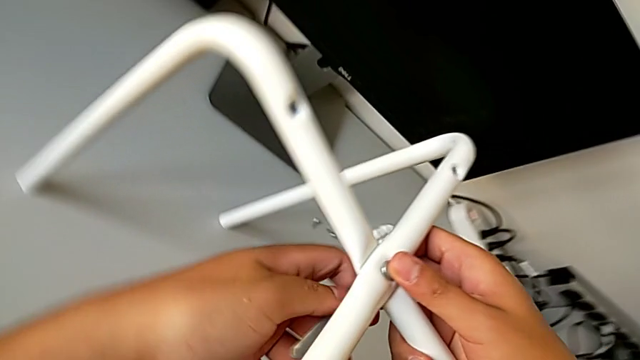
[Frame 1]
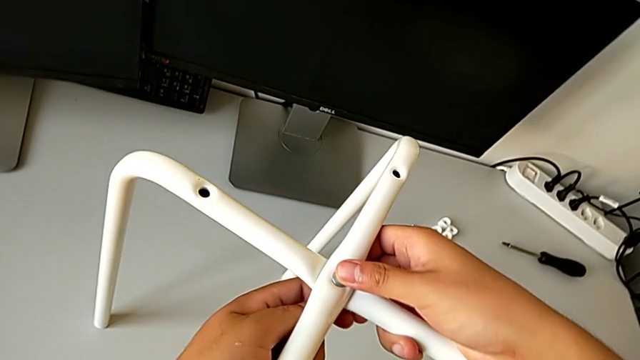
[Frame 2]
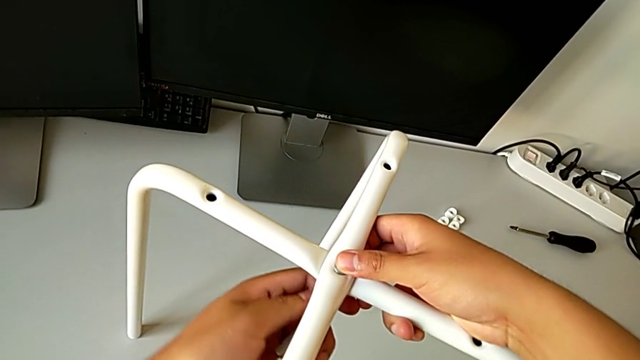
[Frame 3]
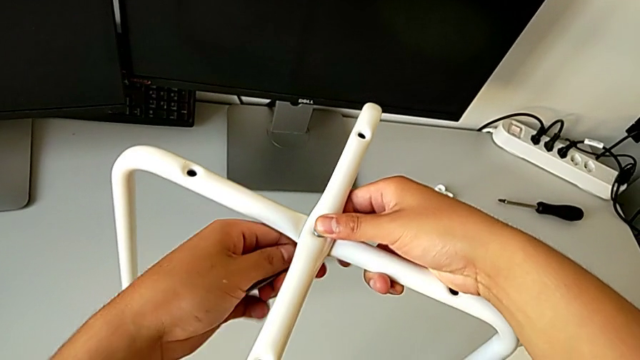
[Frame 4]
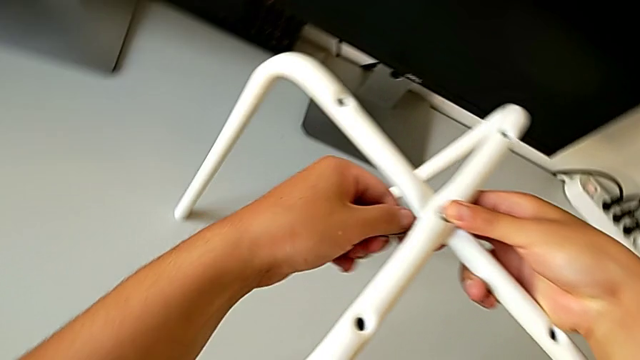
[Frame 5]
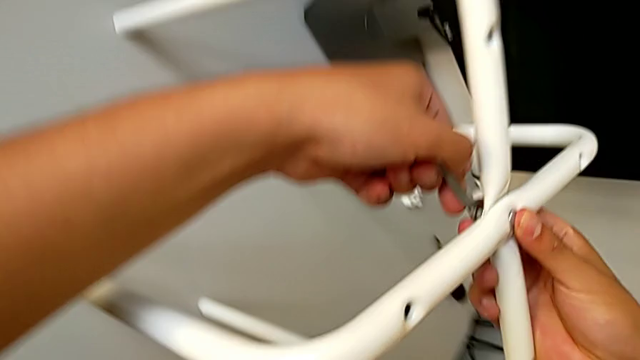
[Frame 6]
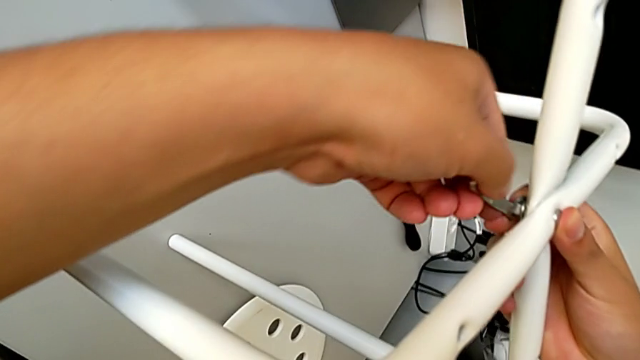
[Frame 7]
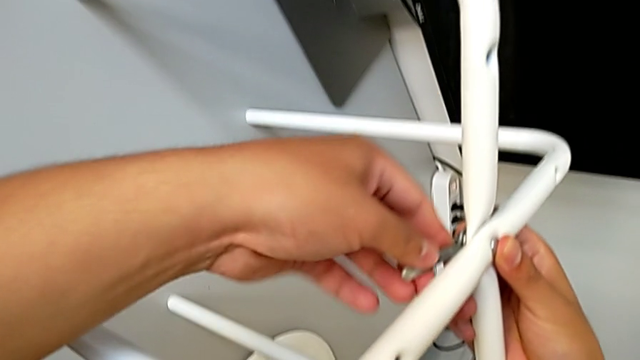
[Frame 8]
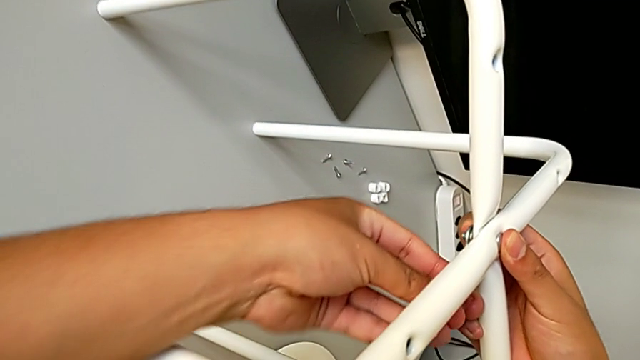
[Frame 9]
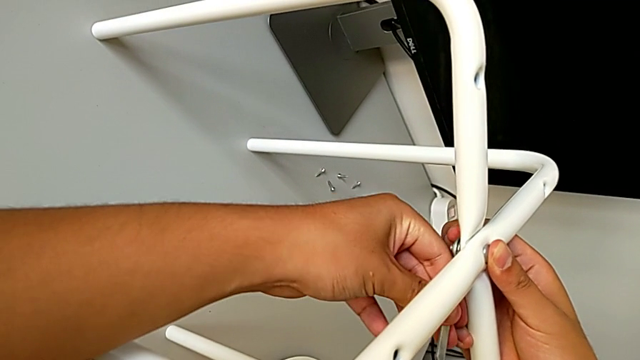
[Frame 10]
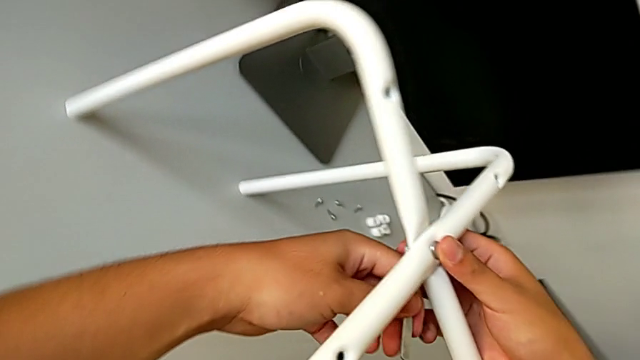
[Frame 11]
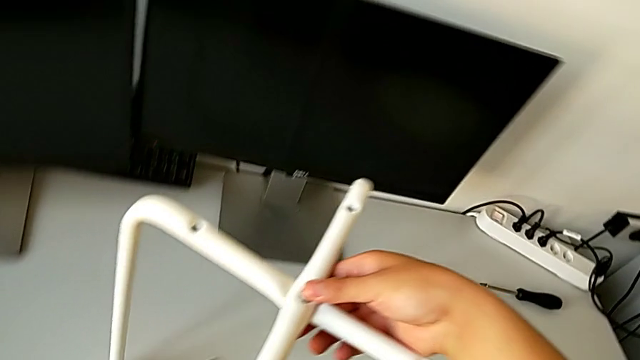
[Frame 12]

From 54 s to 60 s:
The camera wearer is assembling the two legs with a screw and hex nut. They keep screwing the middle hex nut and withdraw the screwdriver.

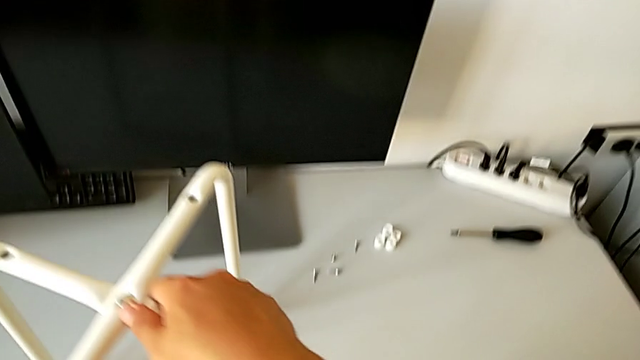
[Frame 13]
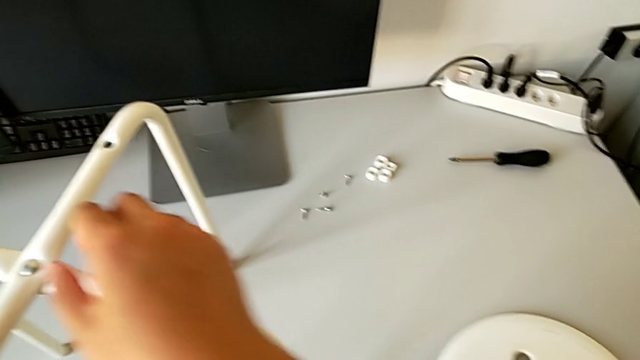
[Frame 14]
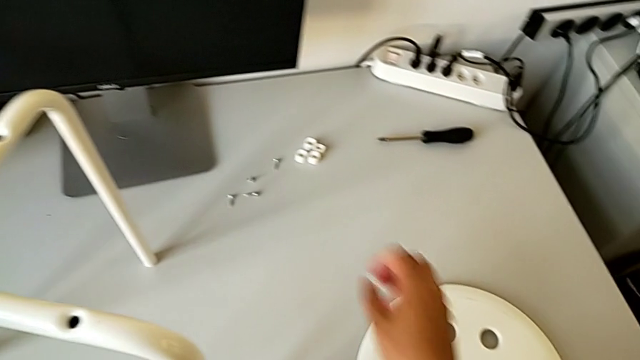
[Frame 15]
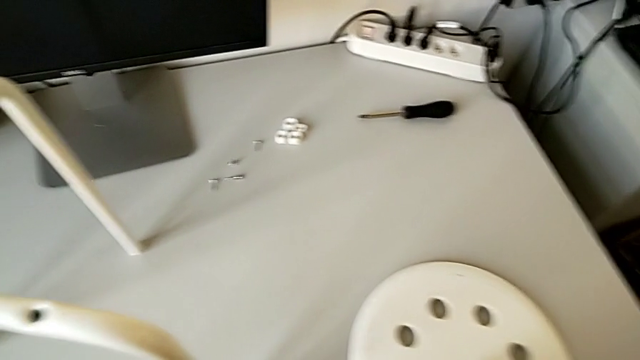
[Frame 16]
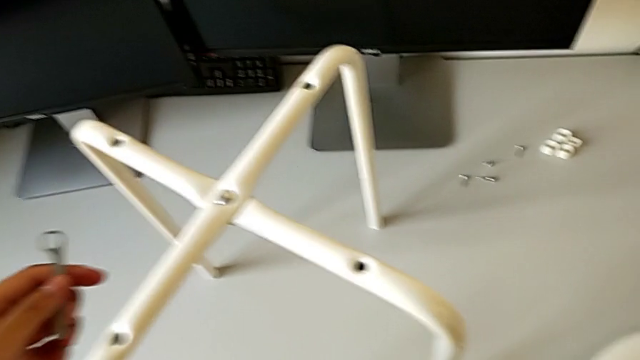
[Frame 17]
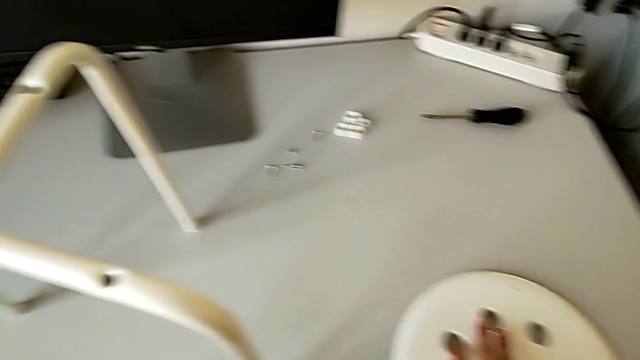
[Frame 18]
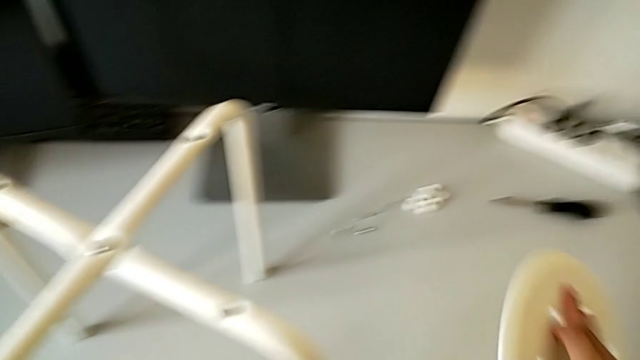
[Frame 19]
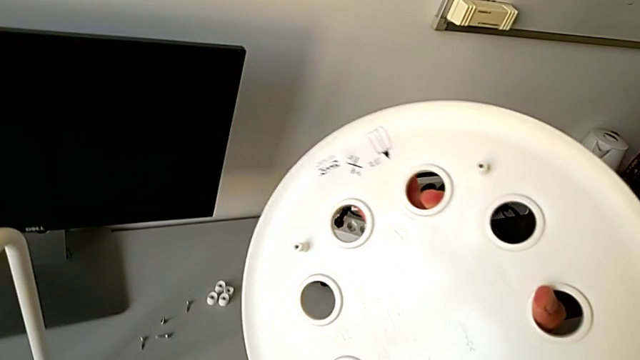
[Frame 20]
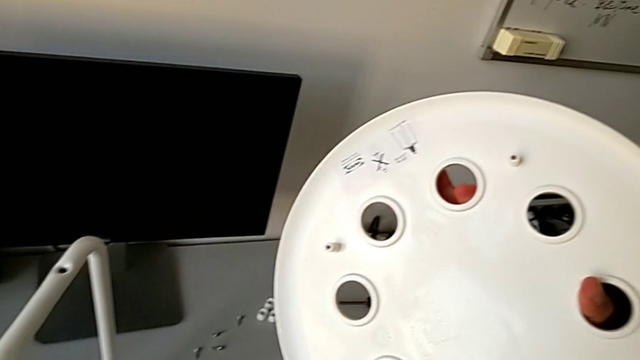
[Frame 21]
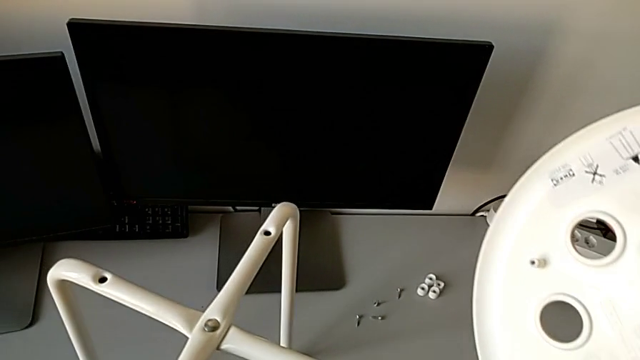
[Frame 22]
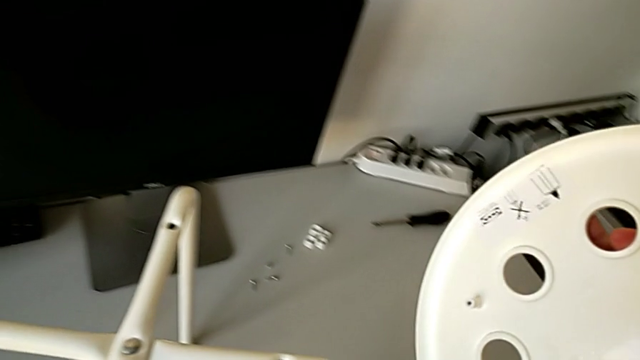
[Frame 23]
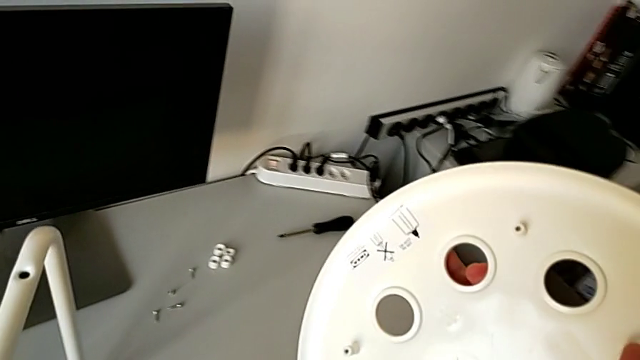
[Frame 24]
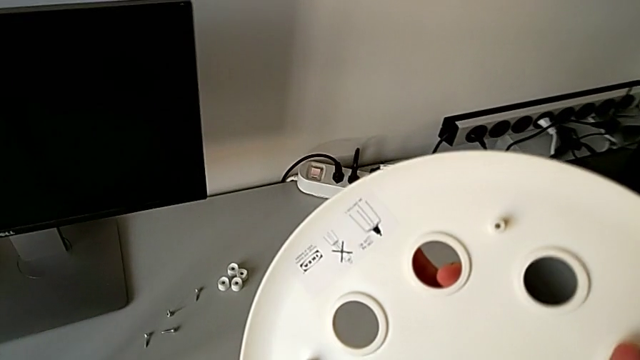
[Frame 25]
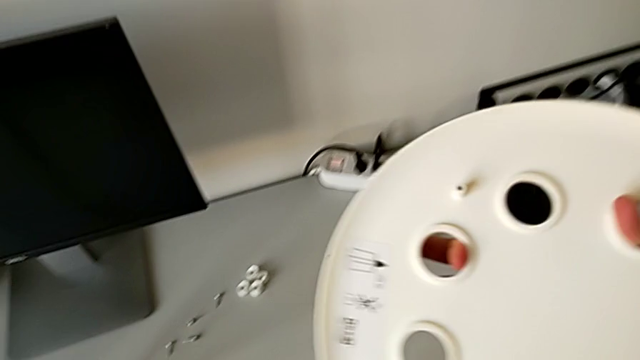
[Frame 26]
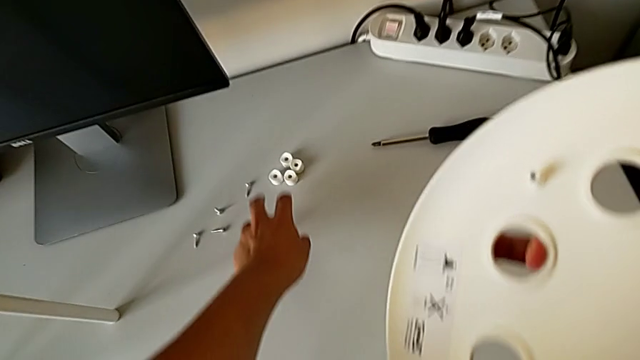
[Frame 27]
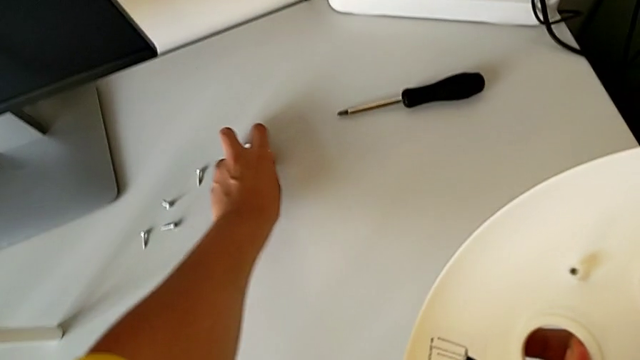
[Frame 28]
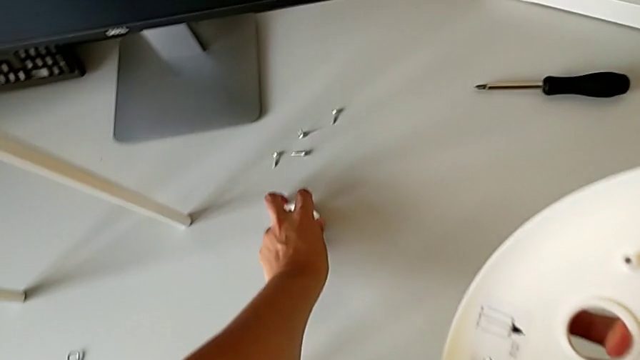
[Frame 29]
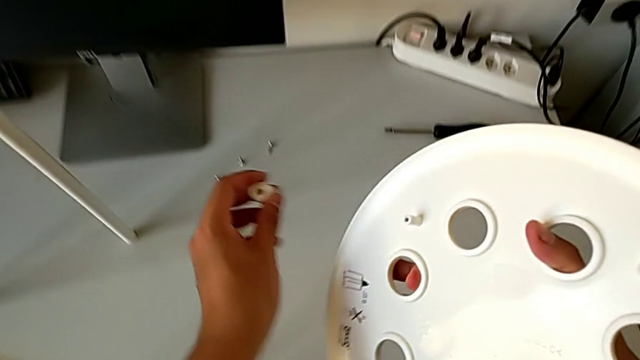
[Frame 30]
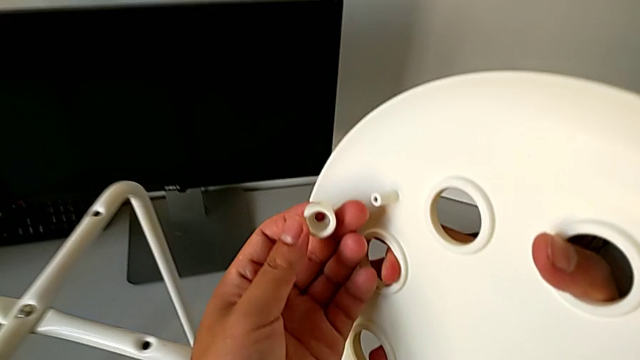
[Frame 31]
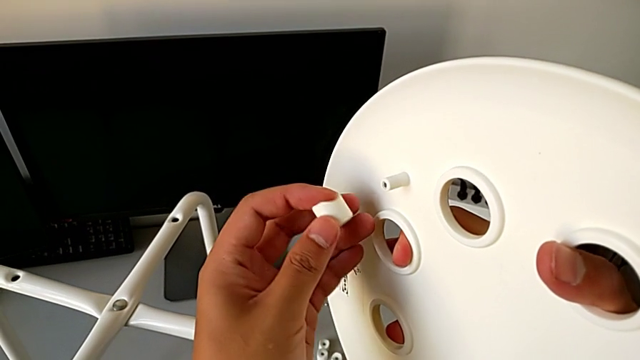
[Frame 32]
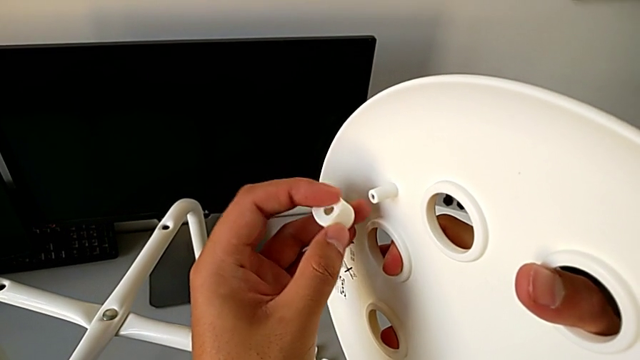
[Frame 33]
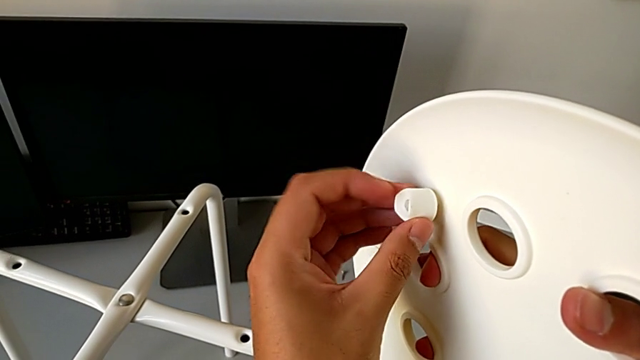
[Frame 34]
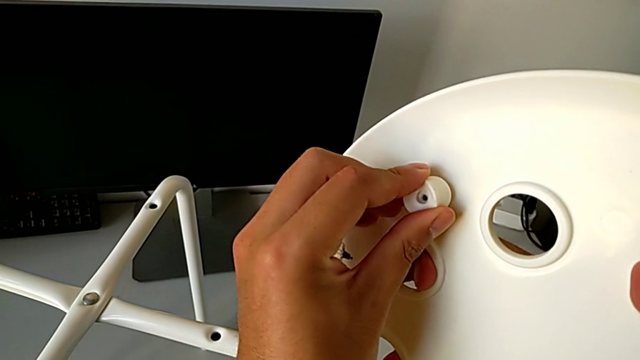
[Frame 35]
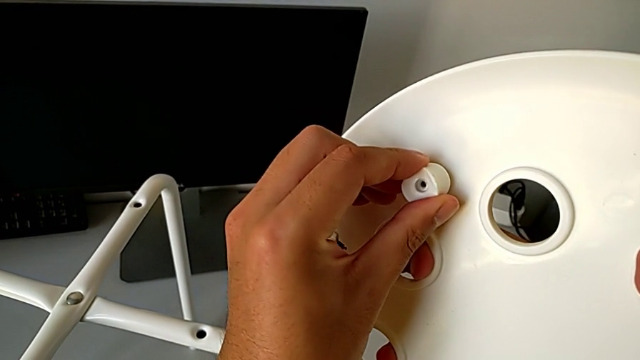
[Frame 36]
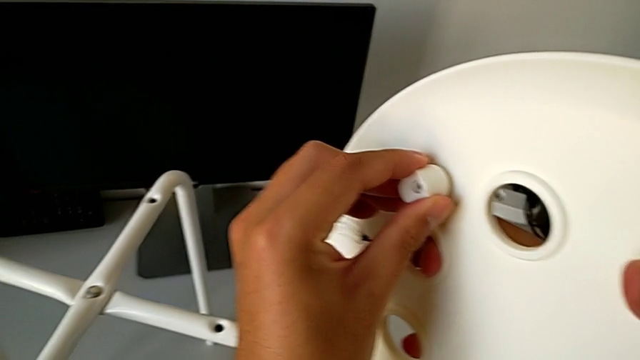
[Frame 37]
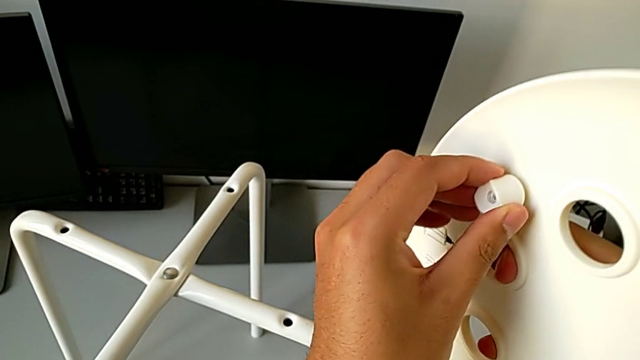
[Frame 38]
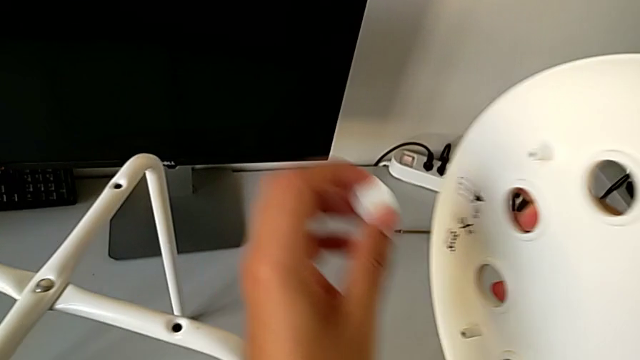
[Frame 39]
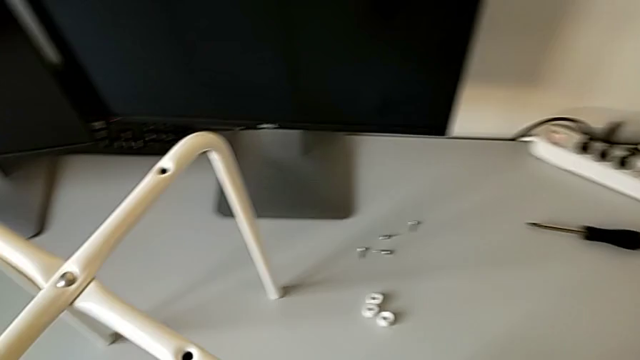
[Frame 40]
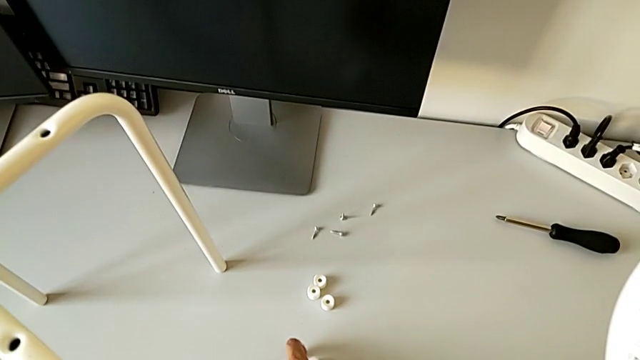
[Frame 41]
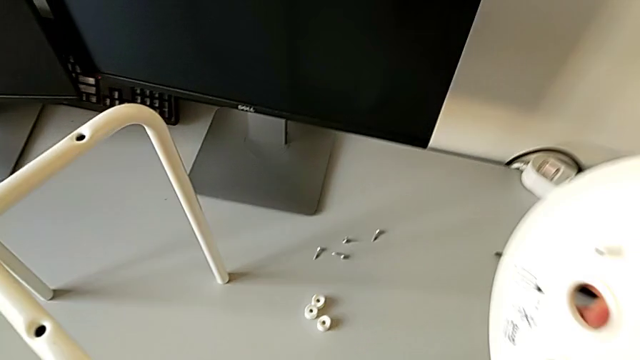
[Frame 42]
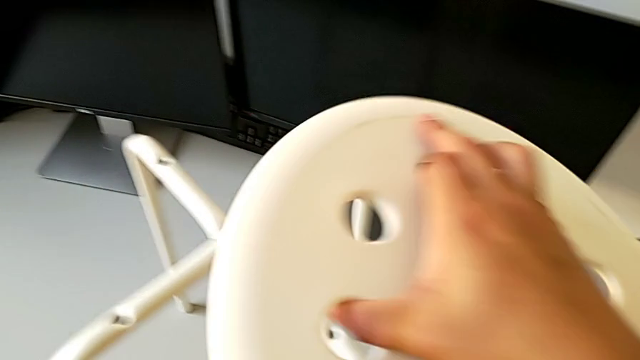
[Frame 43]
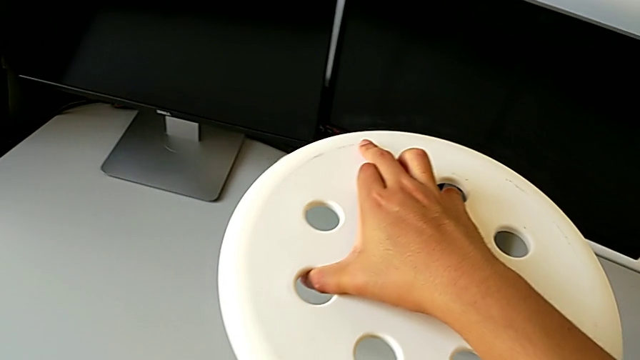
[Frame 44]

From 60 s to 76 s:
The camera wearer is assembling the chair seat. They grab the seat, place the hexagonal wrench with the left hand, grab the white washer with the left hand, wrongly insert the washer and place it.
